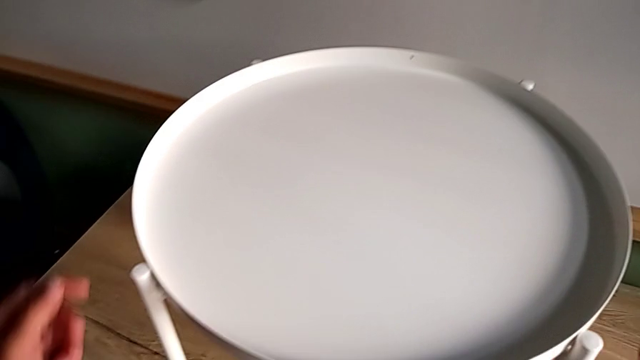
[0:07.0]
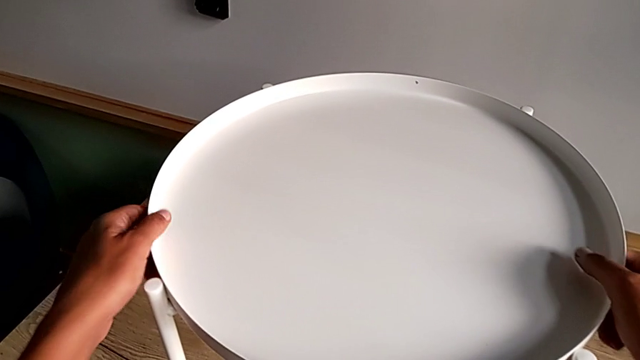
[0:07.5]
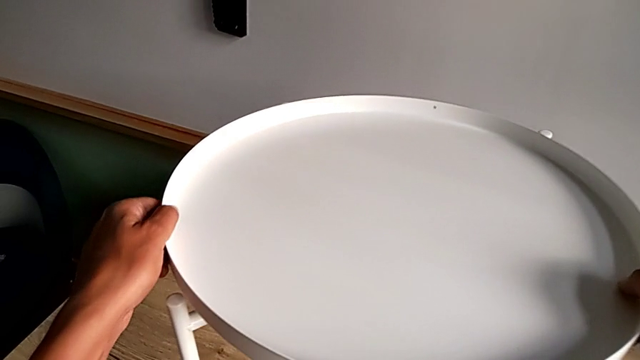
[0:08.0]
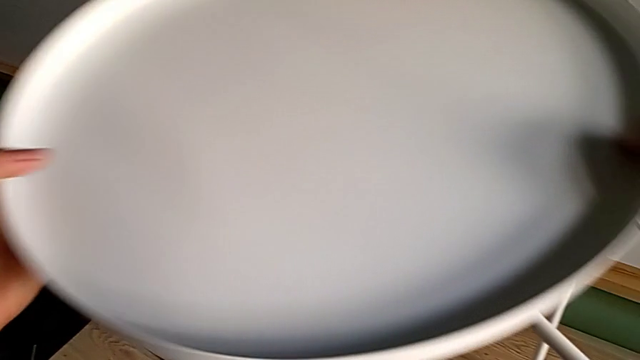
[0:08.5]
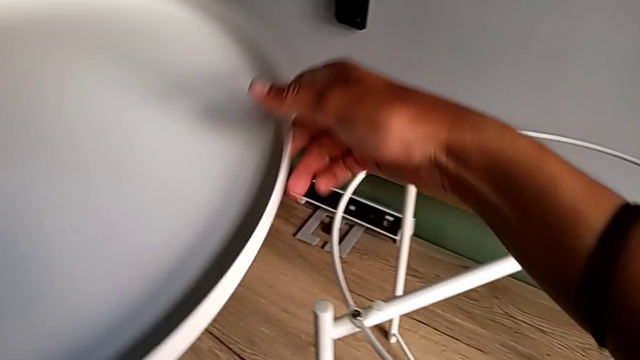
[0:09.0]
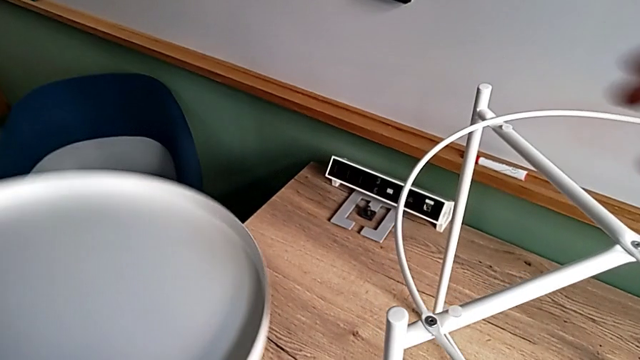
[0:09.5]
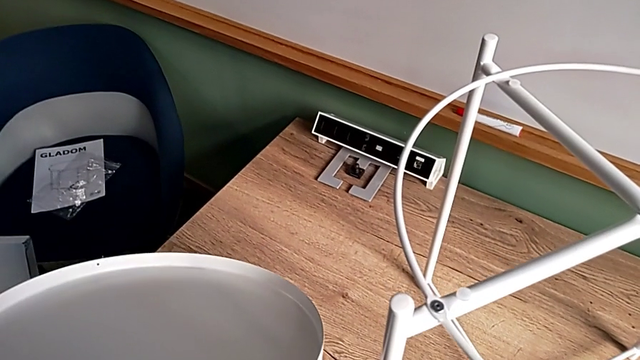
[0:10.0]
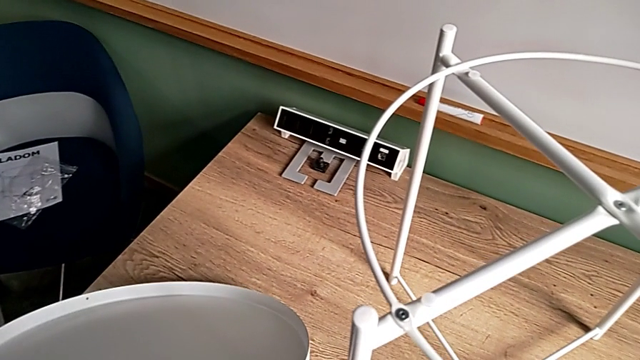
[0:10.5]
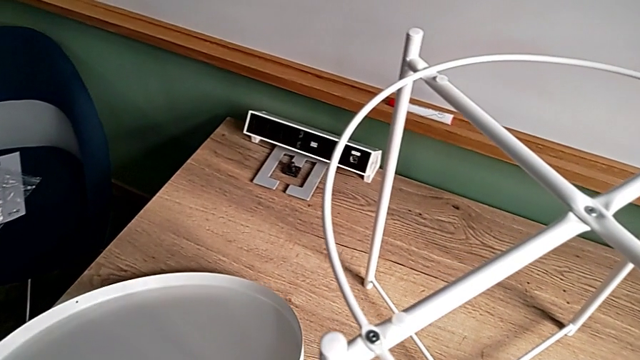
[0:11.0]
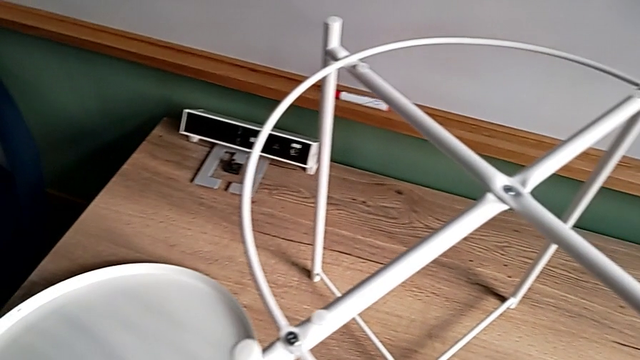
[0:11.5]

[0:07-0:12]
The camera wearer disassembles the table's tray. They grab the tray, disassemble it and place it.

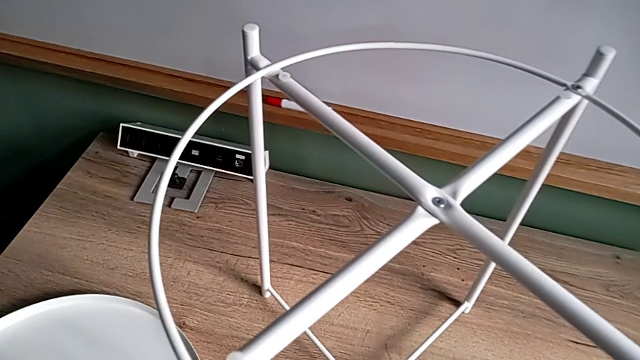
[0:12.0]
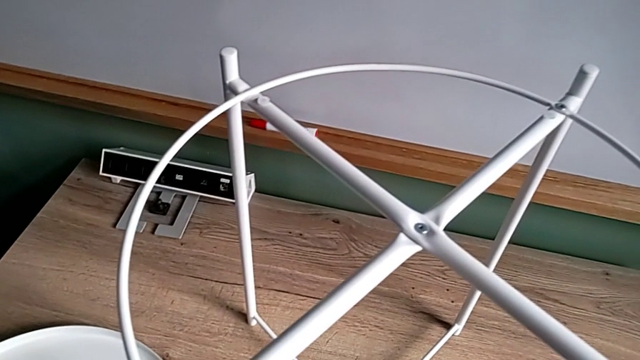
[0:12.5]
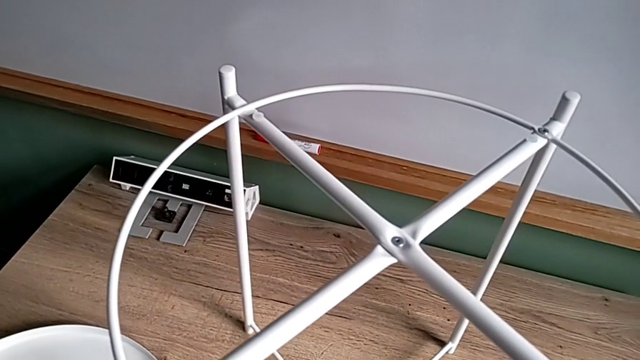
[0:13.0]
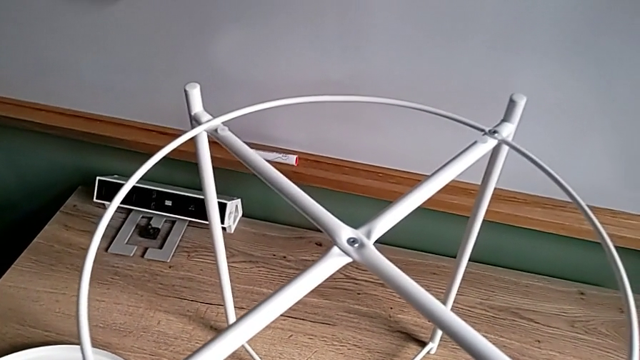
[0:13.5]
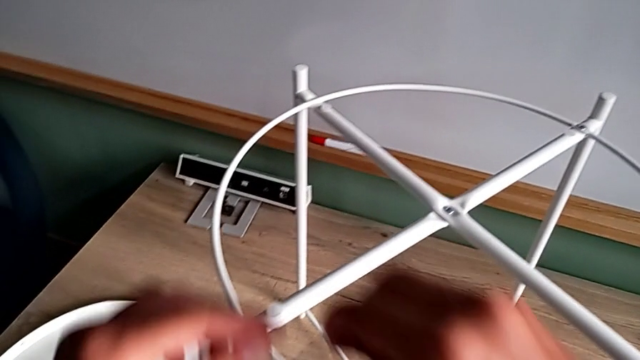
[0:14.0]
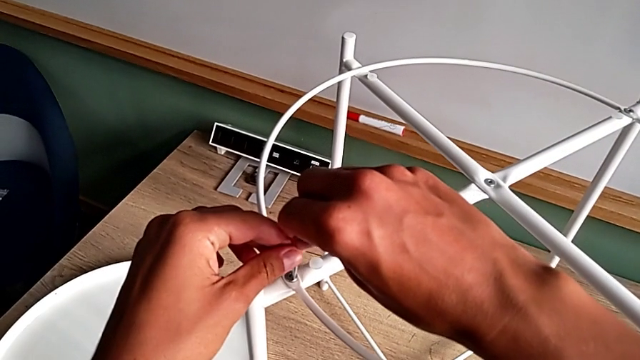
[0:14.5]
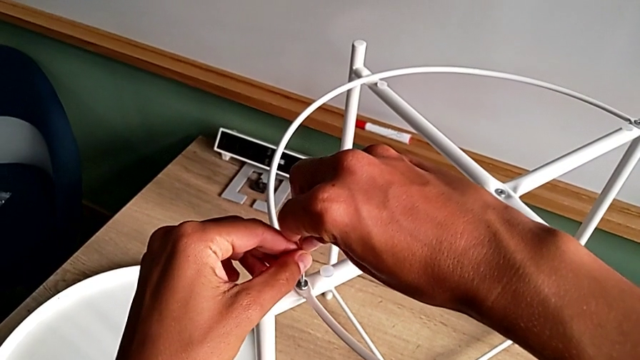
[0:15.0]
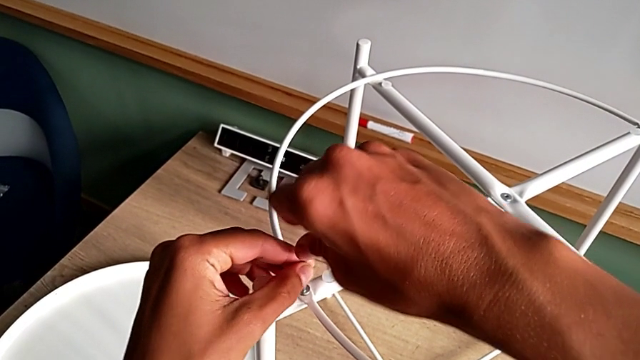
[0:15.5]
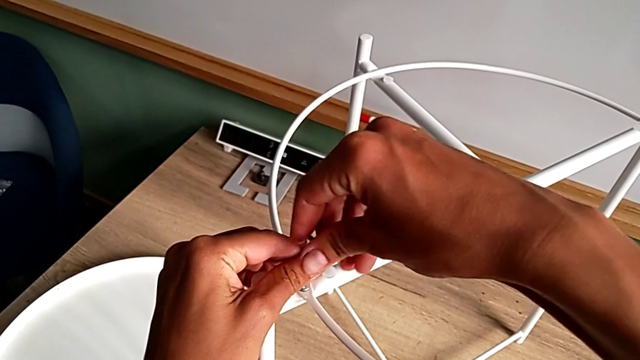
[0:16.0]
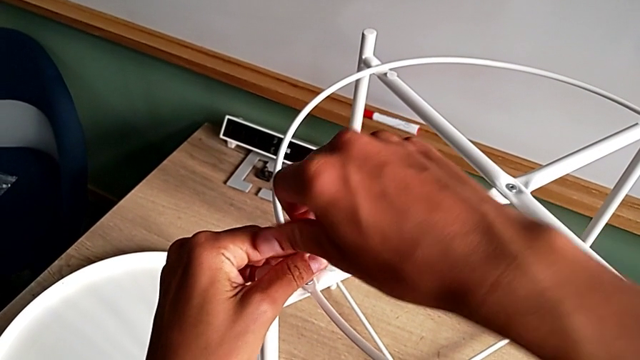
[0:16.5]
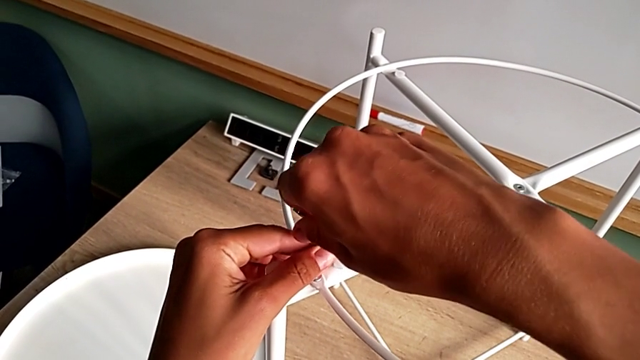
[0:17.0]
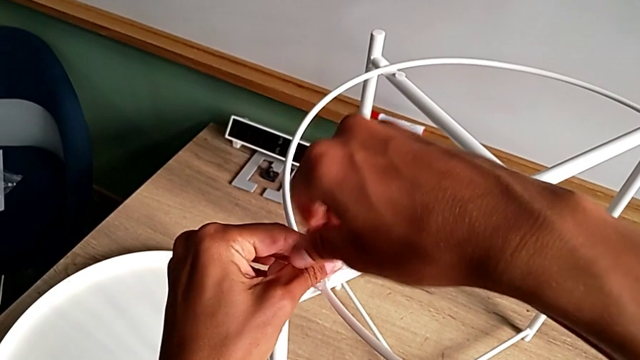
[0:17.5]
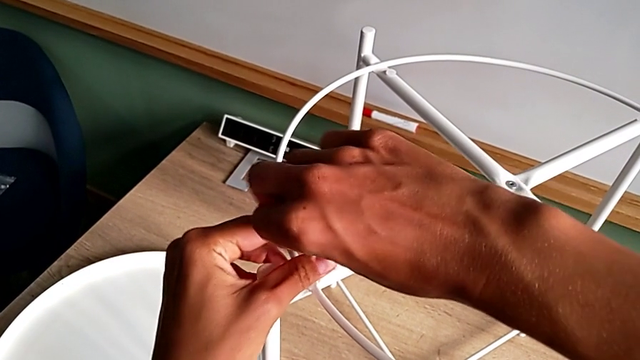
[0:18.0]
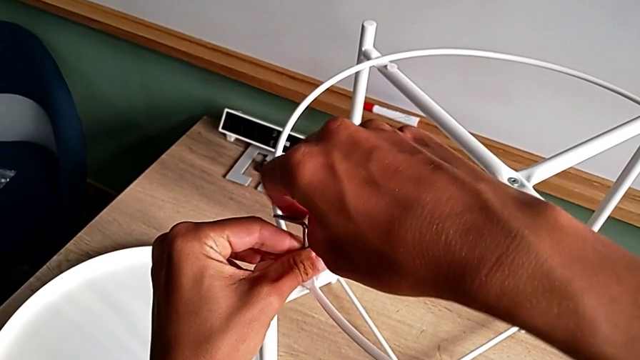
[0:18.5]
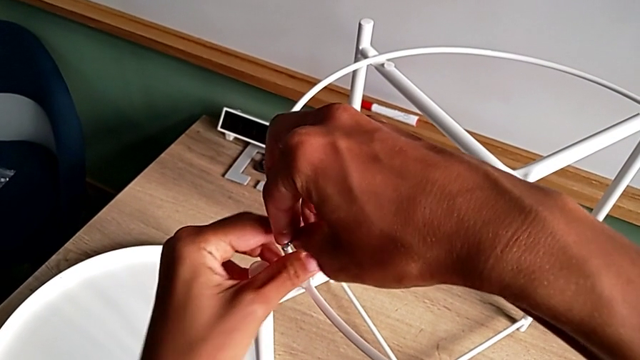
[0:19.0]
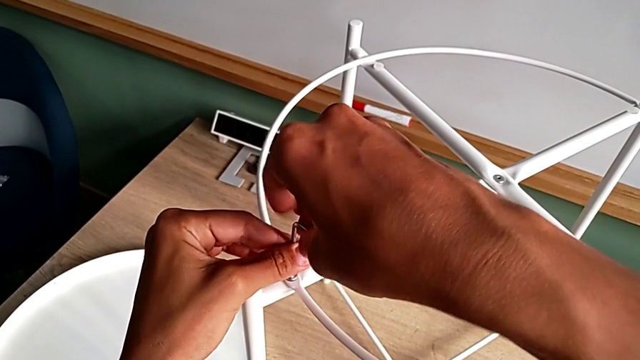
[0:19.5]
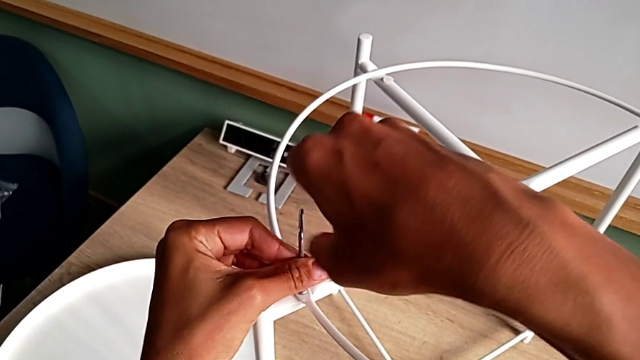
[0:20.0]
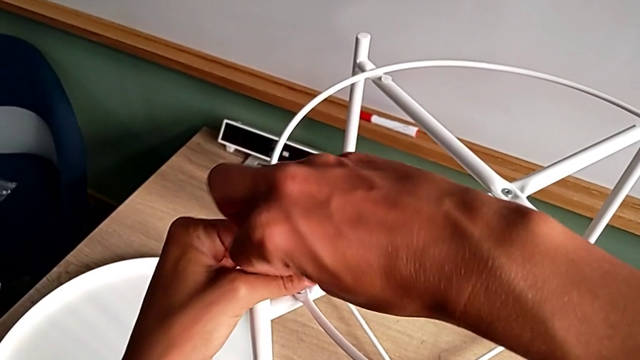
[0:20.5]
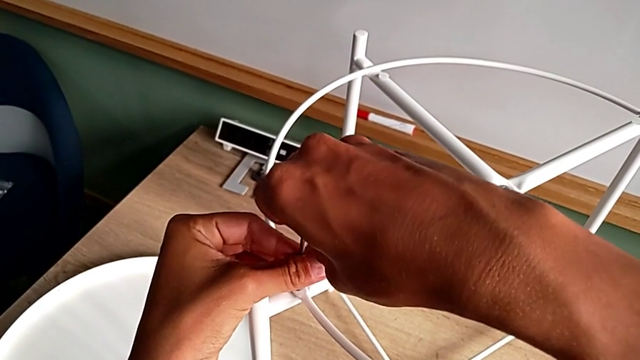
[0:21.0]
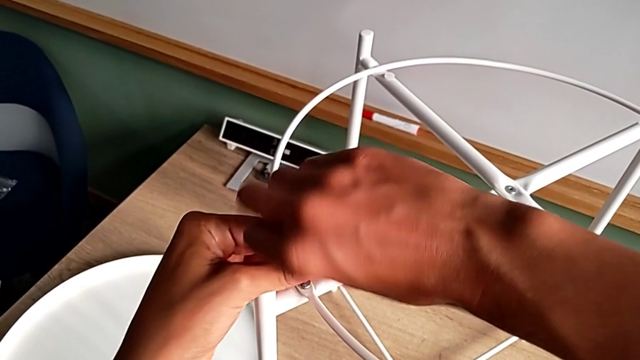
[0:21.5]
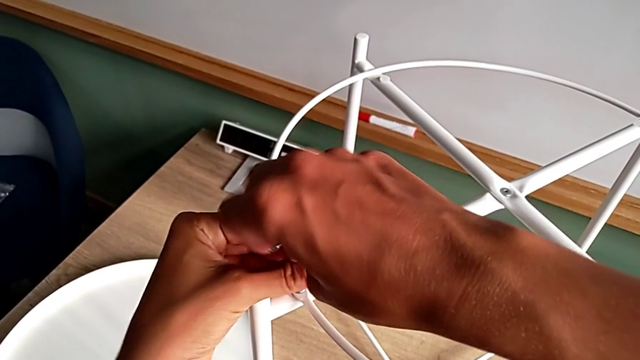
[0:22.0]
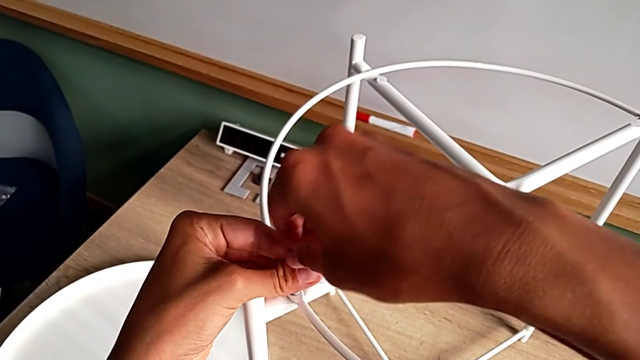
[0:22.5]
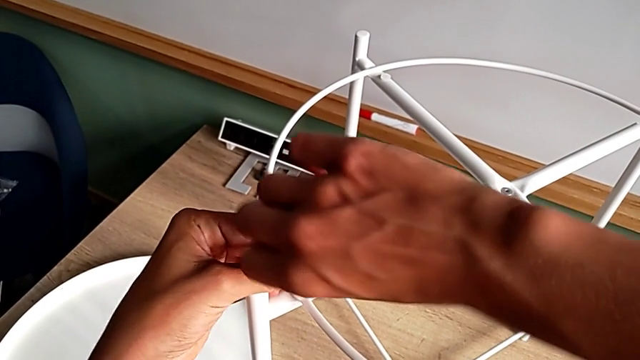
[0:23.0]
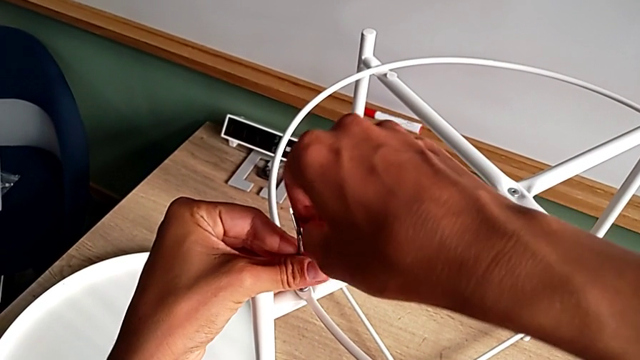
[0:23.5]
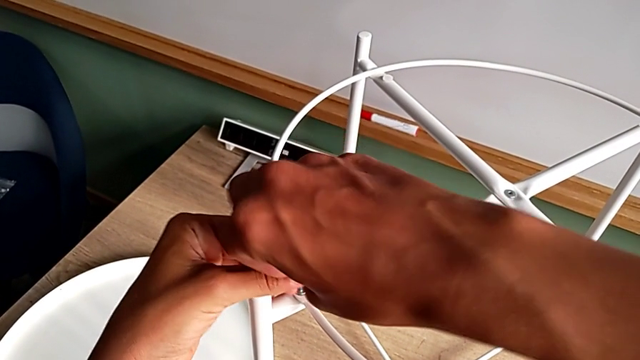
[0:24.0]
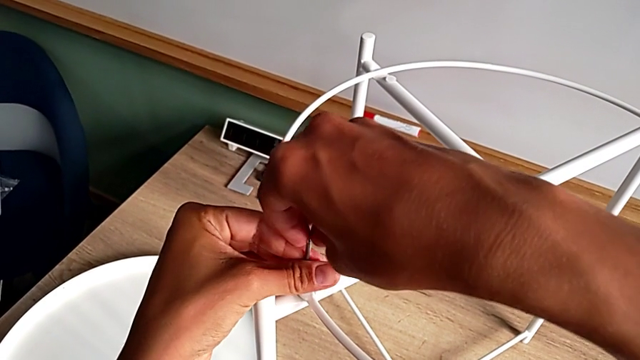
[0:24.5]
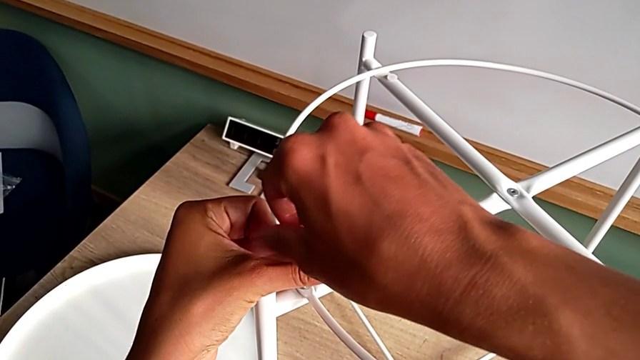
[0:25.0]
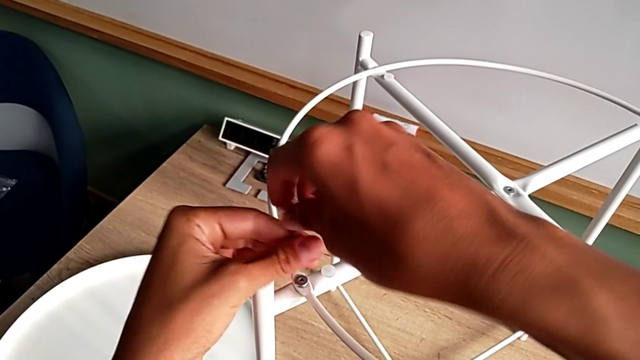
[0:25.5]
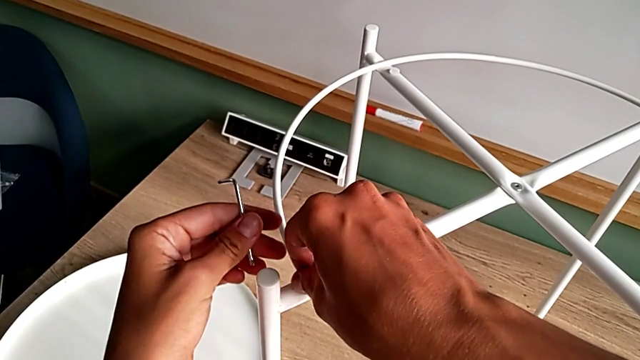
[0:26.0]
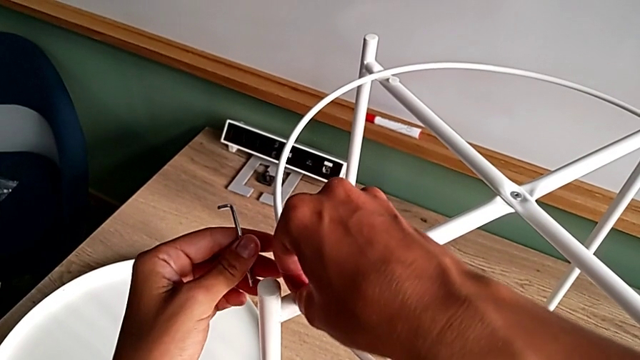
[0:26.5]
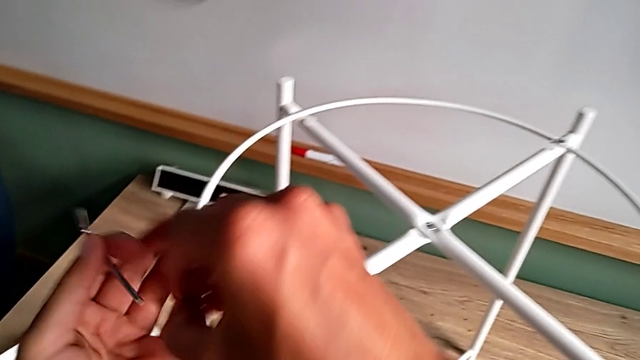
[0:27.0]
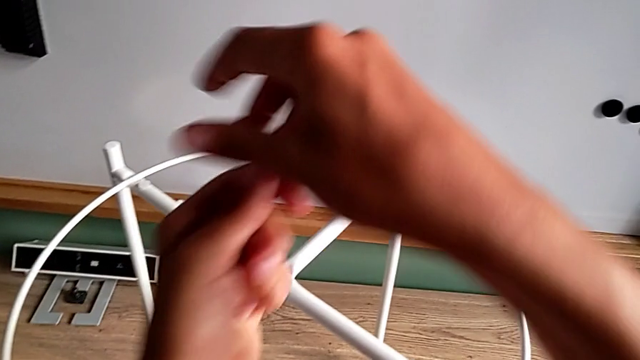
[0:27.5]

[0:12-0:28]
The camera wearer unscrews the first hex socket head of the circle. They grab the Allen wrench, insert it, unscrew the hex socket head, withdraw the Allen wrench, disassemble the hex socket head and place it.
